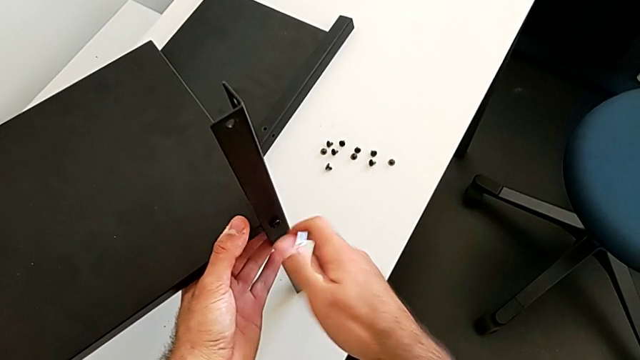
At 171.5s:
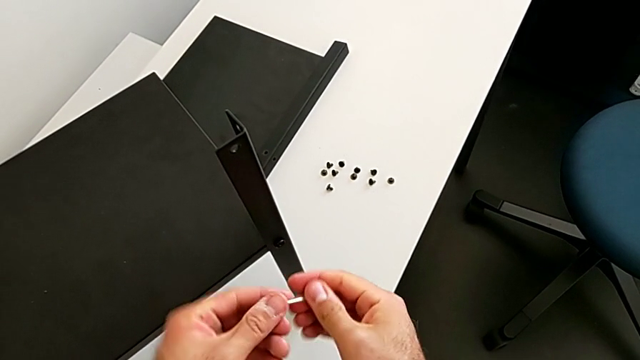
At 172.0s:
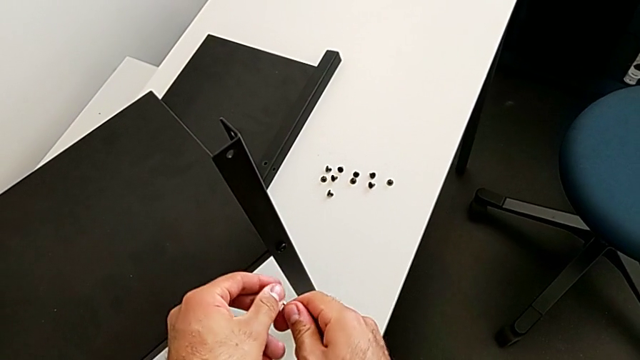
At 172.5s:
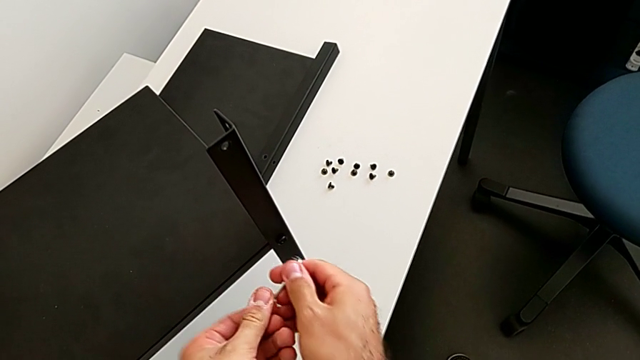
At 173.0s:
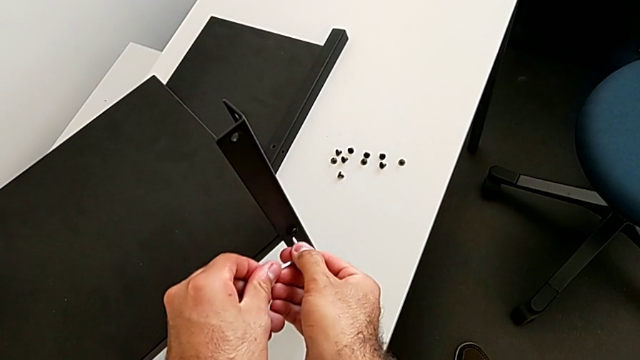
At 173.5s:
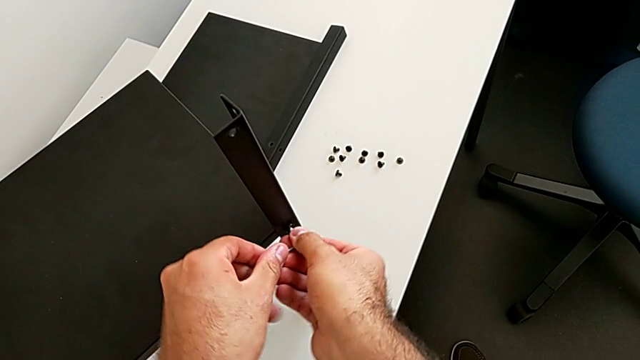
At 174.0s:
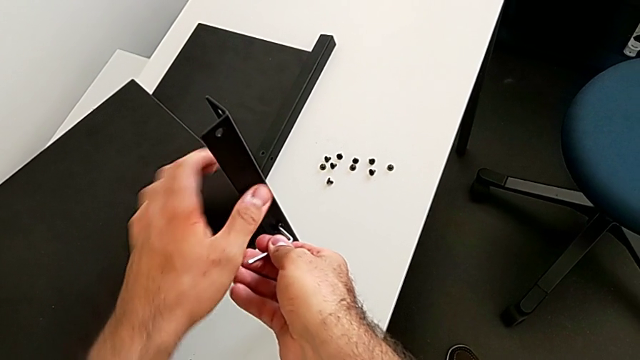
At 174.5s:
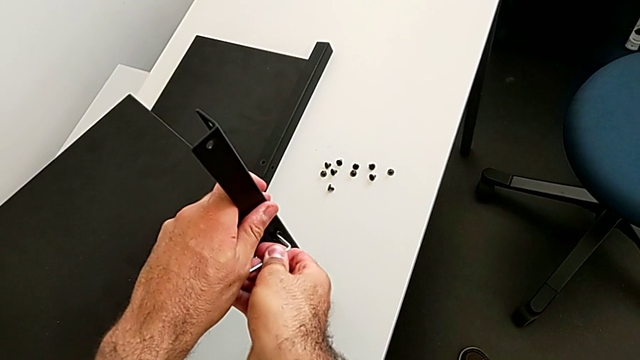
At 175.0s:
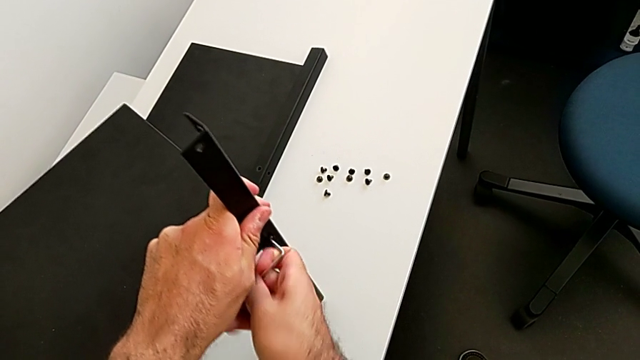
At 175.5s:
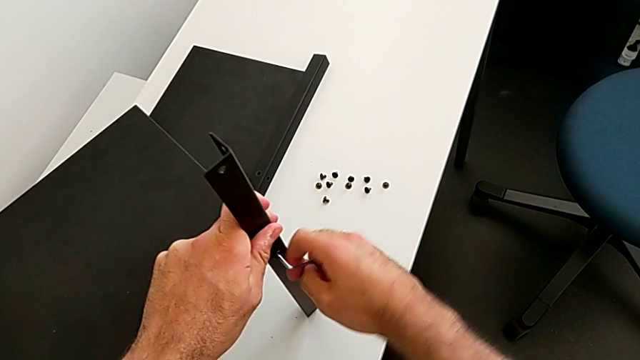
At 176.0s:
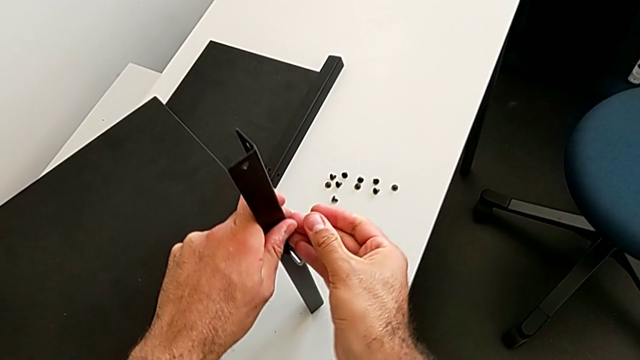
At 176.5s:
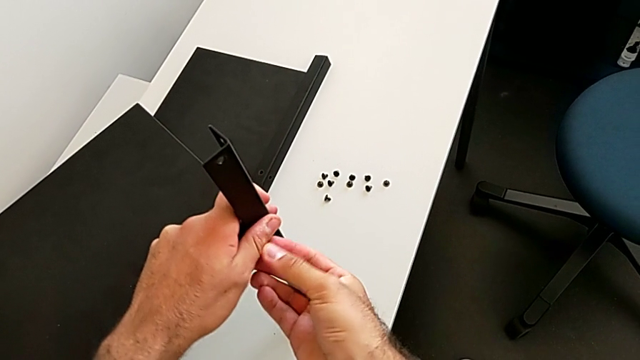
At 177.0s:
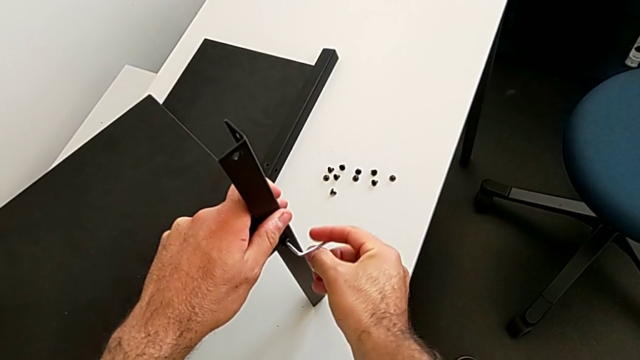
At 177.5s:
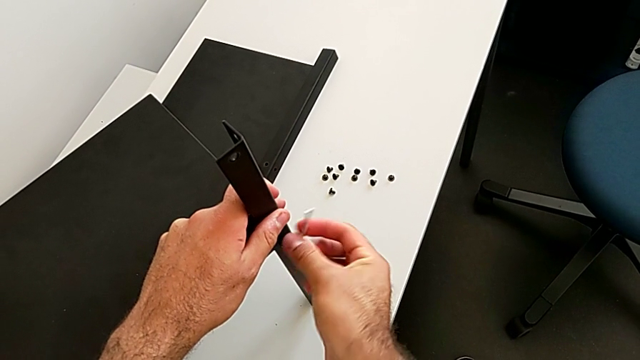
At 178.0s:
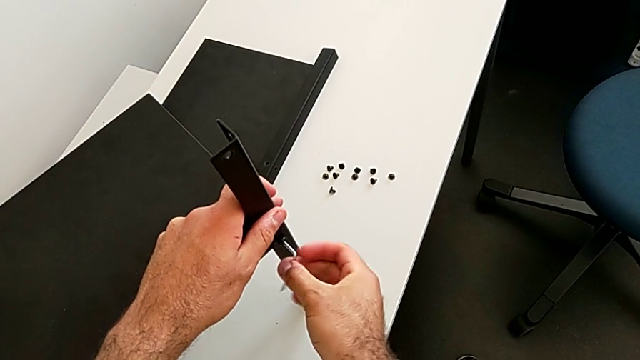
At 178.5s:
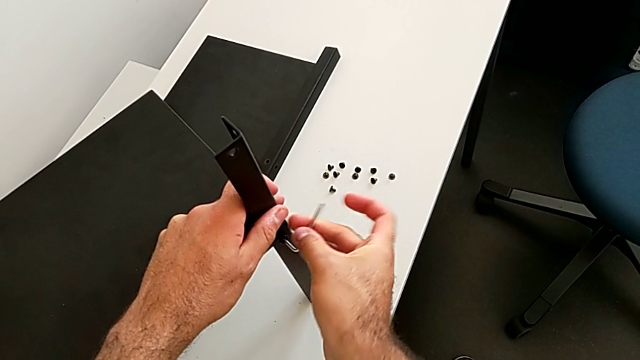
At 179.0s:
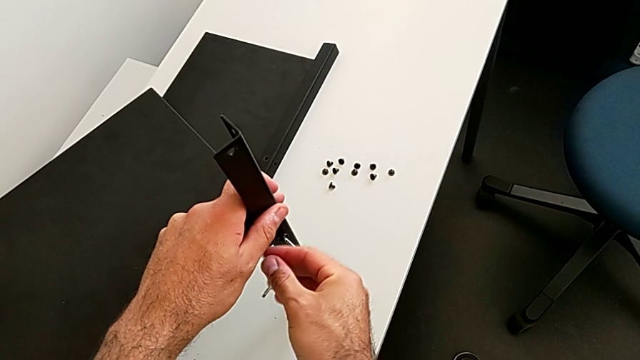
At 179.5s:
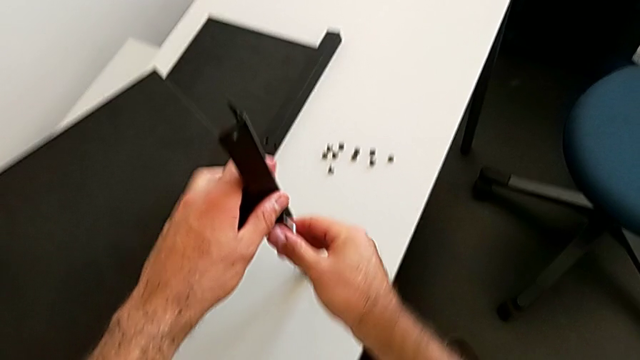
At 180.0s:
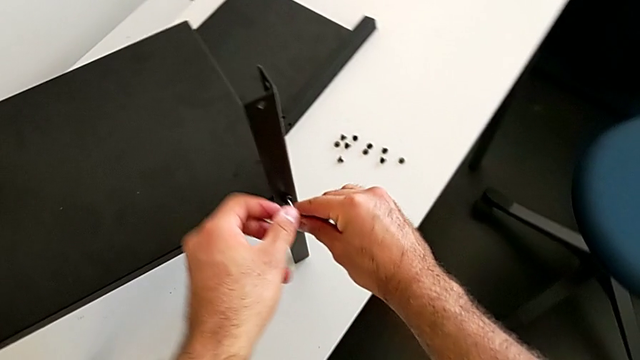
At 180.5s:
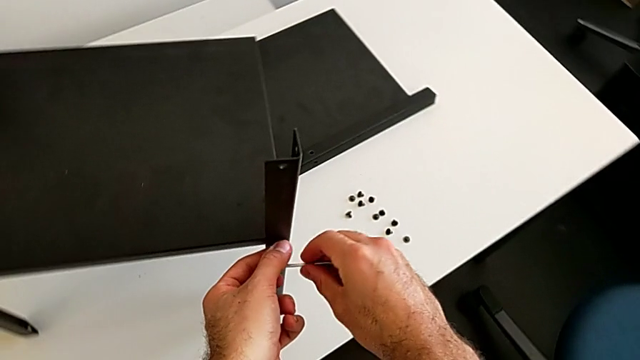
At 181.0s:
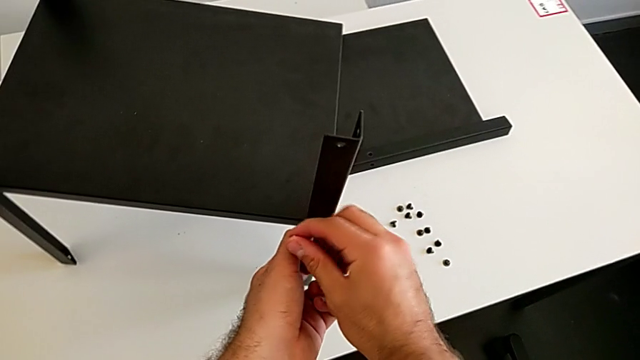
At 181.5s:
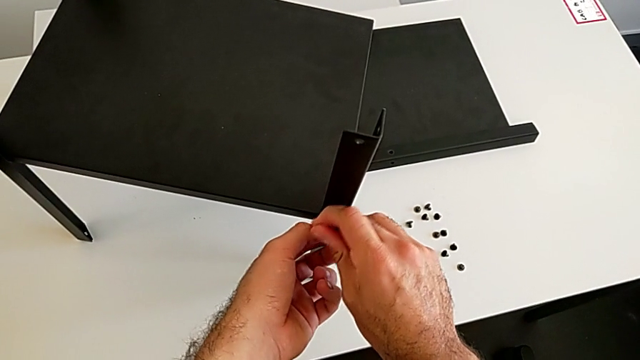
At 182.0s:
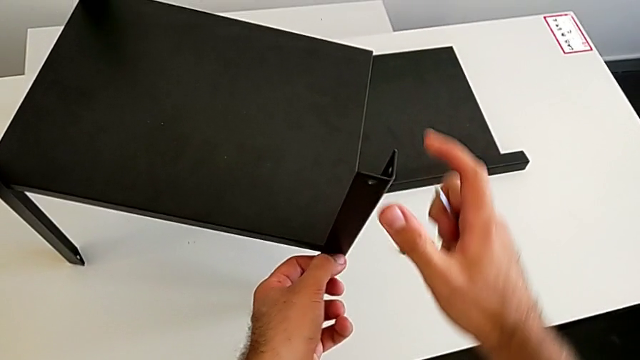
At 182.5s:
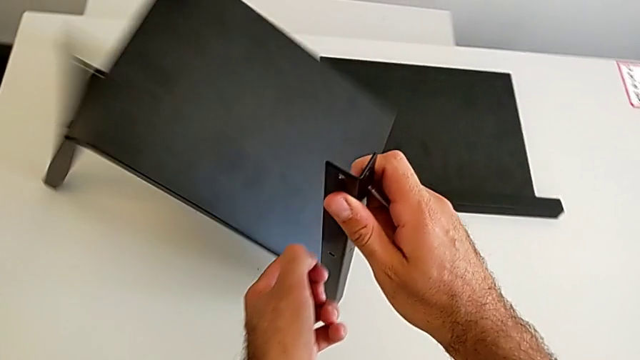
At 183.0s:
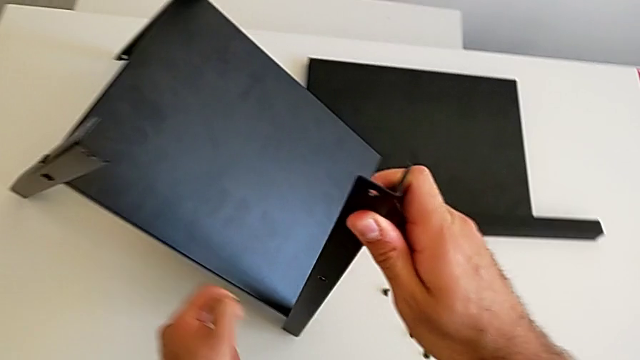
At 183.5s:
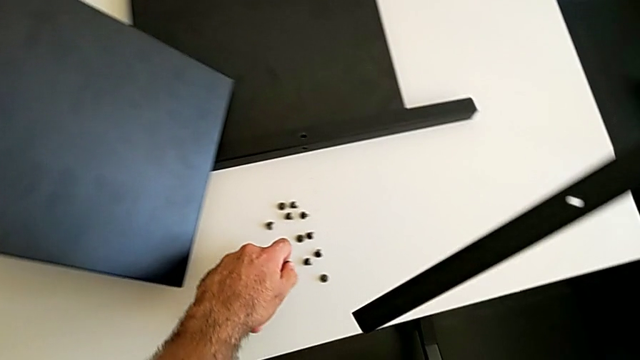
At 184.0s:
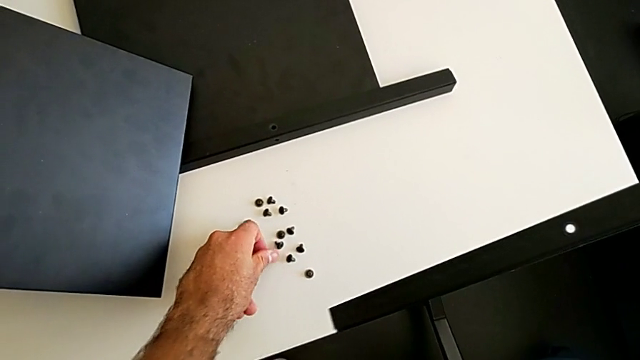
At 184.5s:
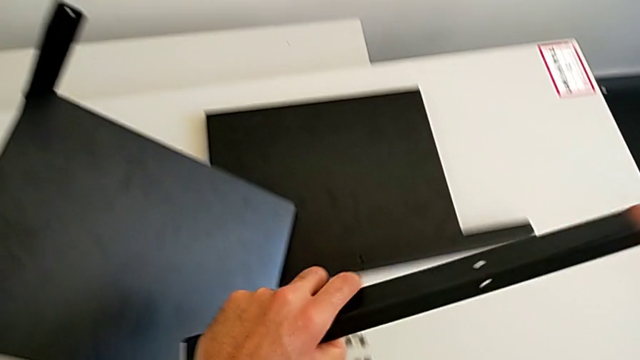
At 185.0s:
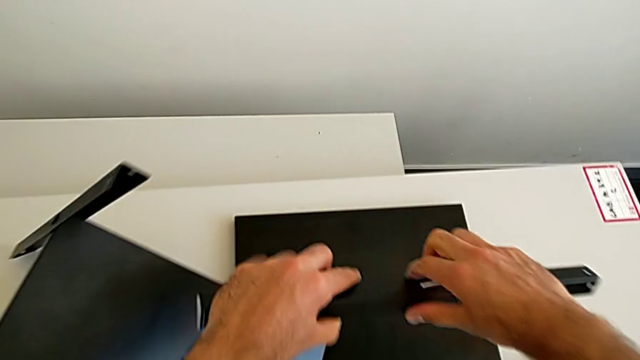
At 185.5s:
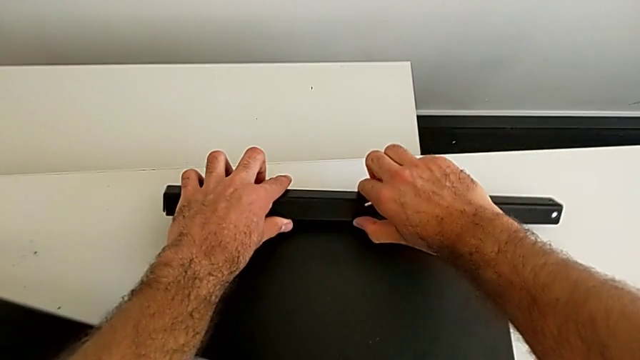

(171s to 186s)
The camera wearer is disassembling the second leg. They rotate the Allen wrench, insert it, unscrew the hex socket head, withdraw the Allen wrench, disassemble the second leg, place the hex socket head with the left hand and place the second leg.

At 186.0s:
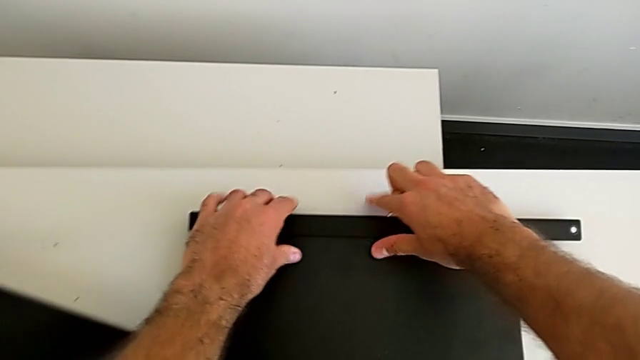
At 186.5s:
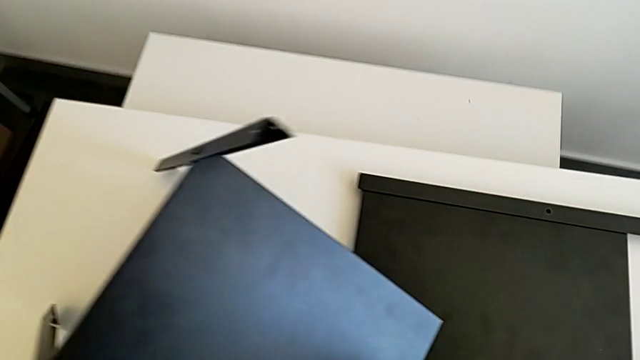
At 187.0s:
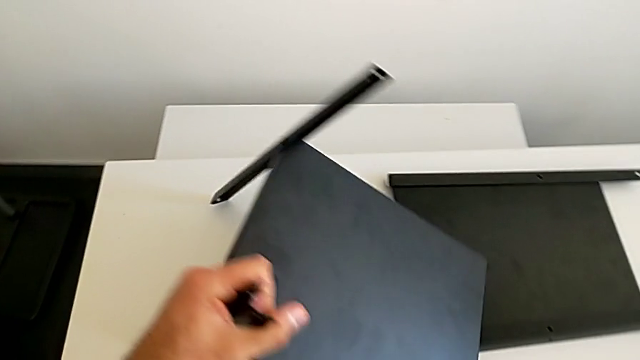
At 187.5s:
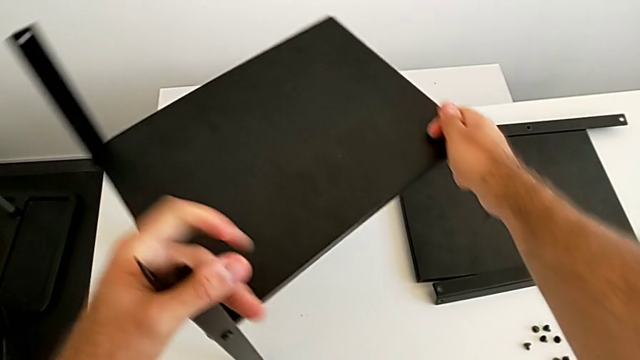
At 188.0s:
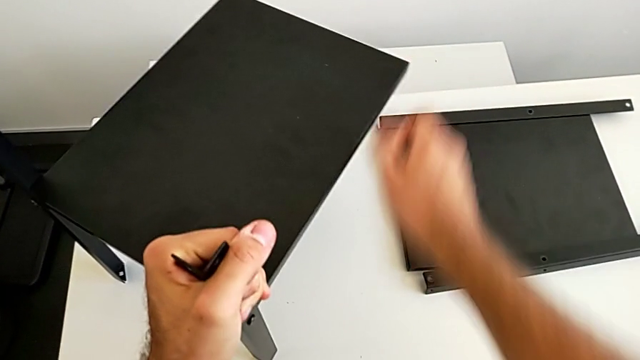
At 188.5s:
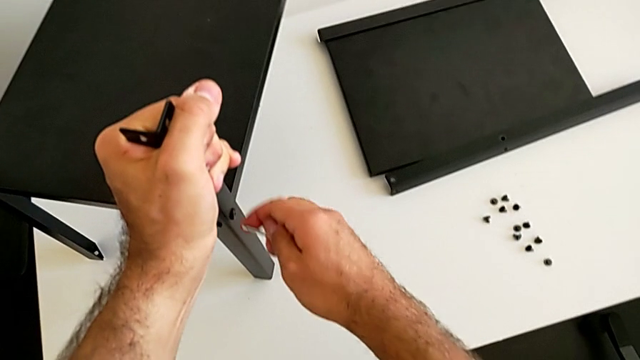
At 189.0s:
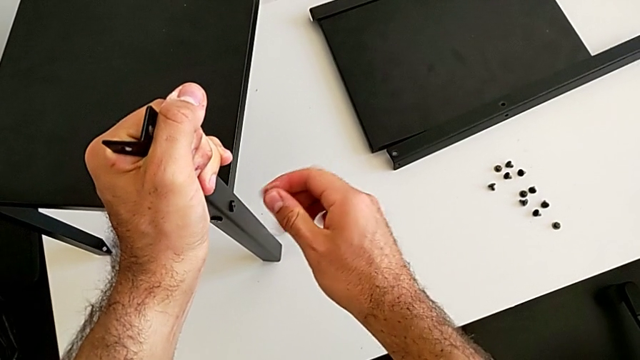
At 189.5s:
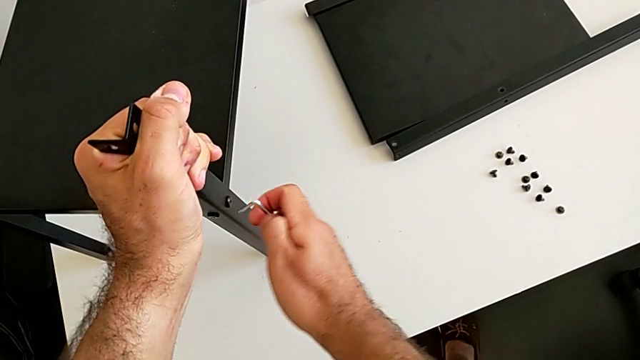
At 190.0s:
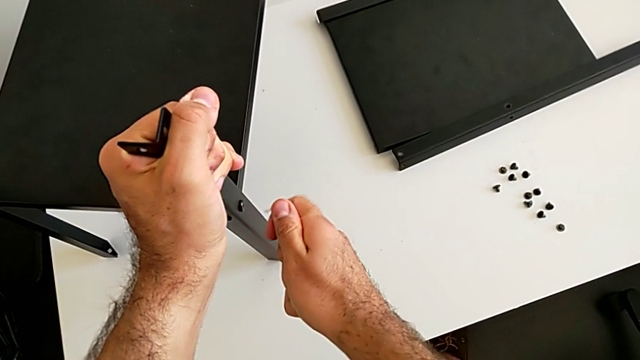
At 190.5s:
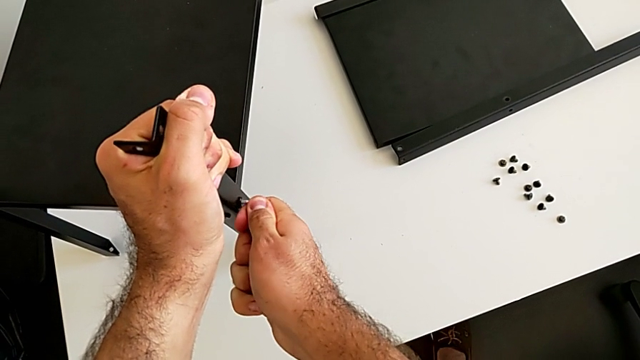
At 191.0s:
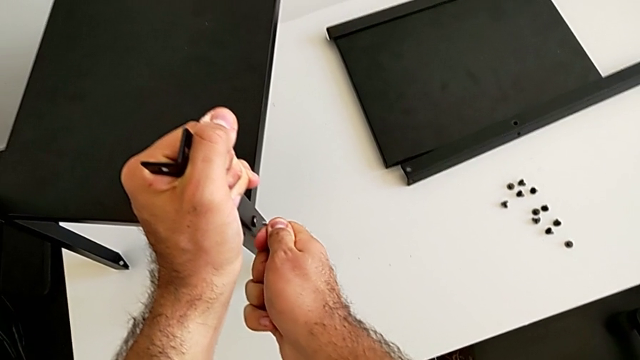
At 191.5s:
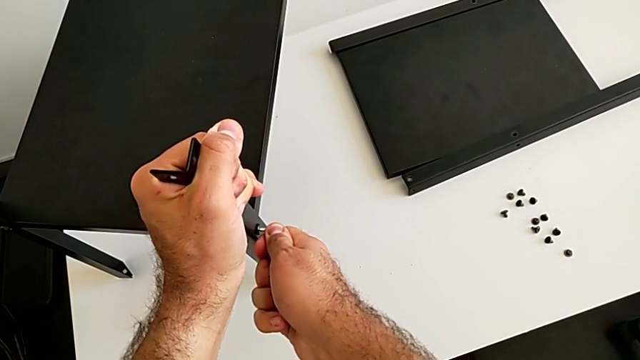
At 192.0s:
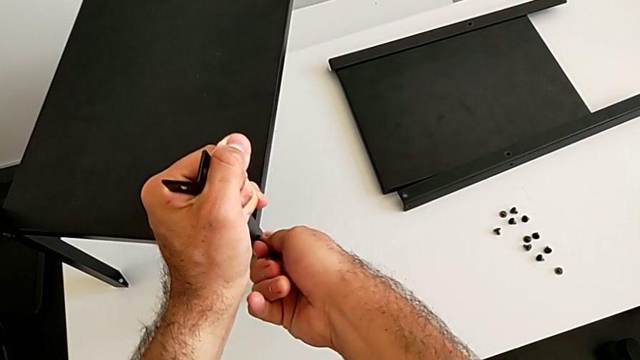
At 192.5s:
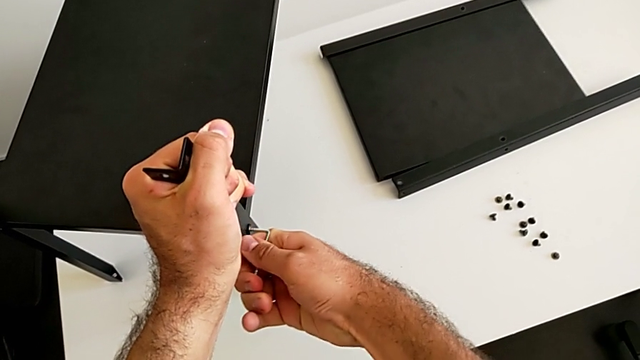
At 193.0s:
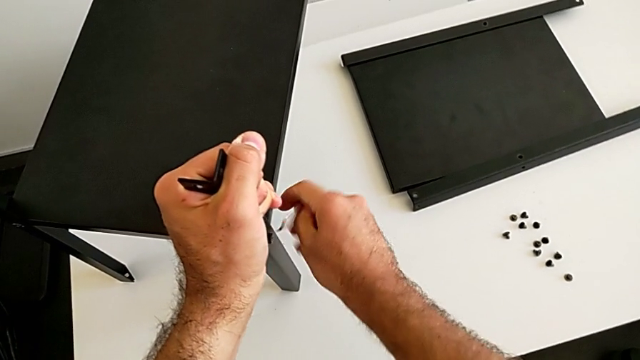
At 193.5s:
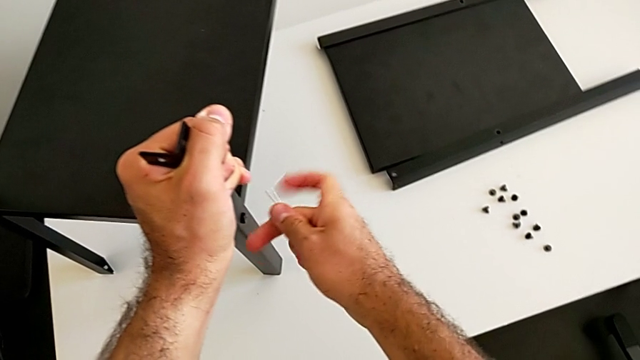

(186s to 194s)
The camera wearer is disassembling the third leg. They grab the nightstand, rotate it, rotate the Allen wrench, insert it, unscrew the hex socket head, withdraw the Allen wrench and rotate it.
